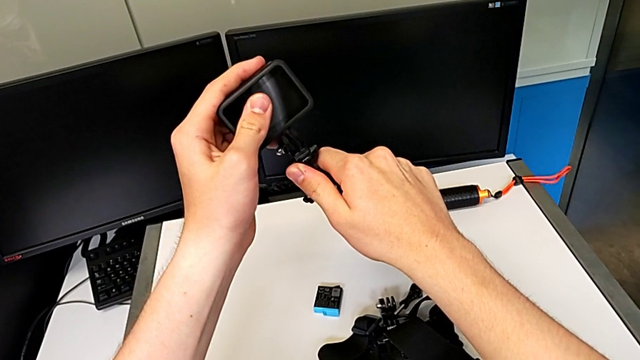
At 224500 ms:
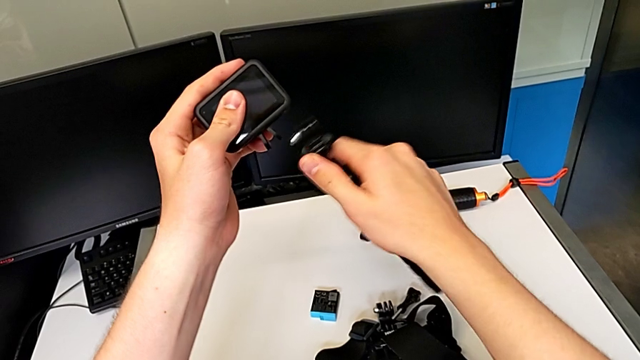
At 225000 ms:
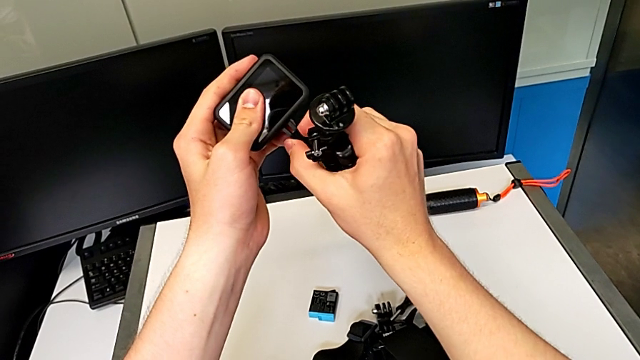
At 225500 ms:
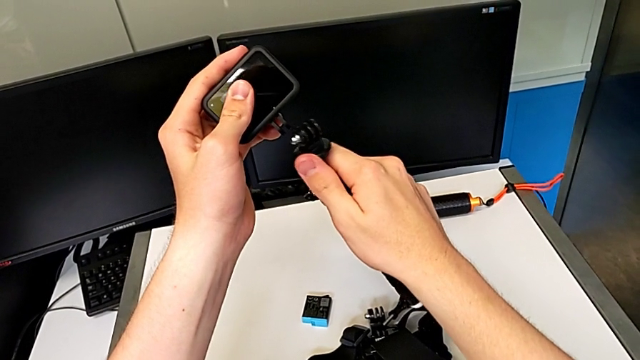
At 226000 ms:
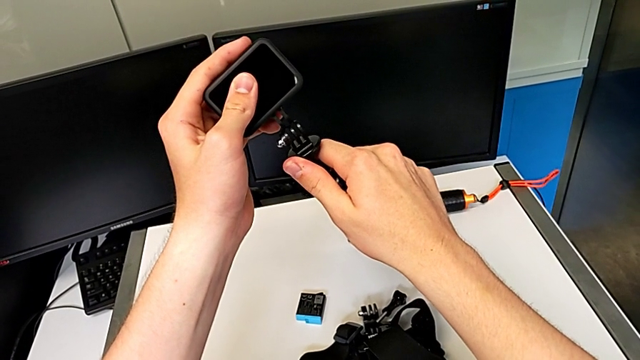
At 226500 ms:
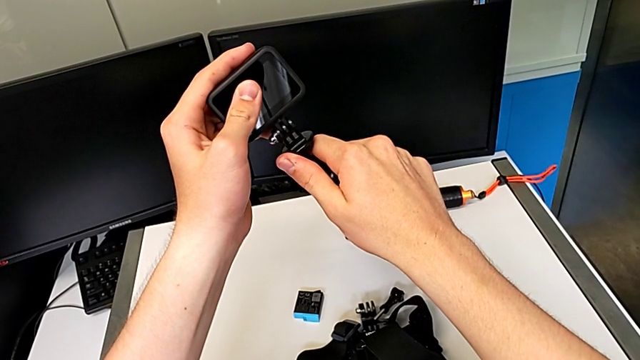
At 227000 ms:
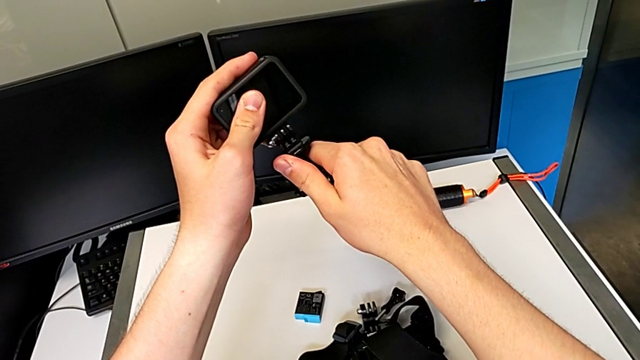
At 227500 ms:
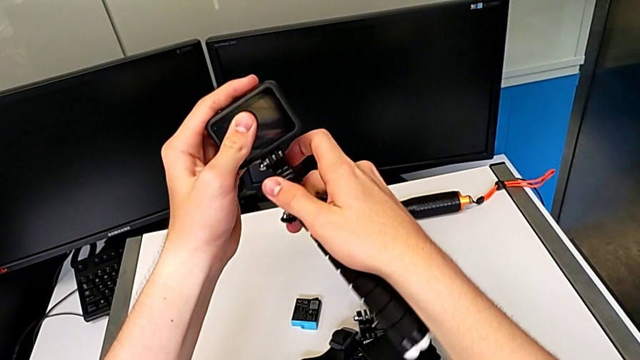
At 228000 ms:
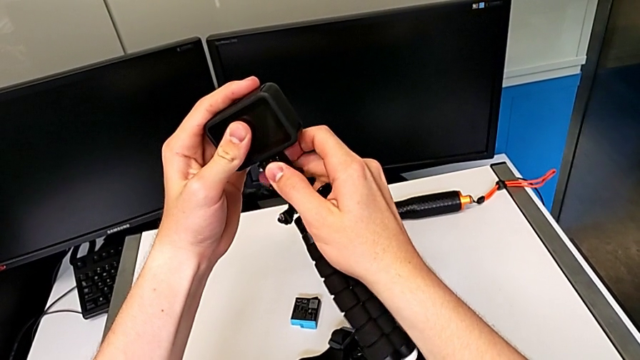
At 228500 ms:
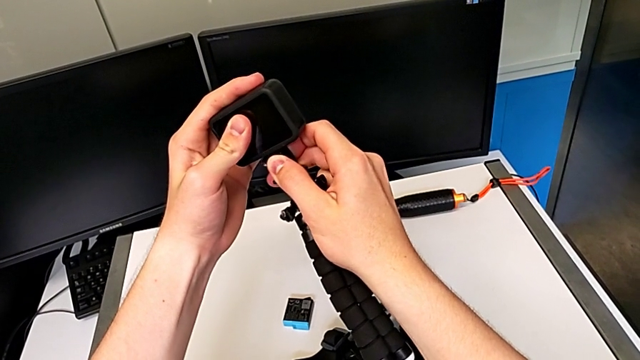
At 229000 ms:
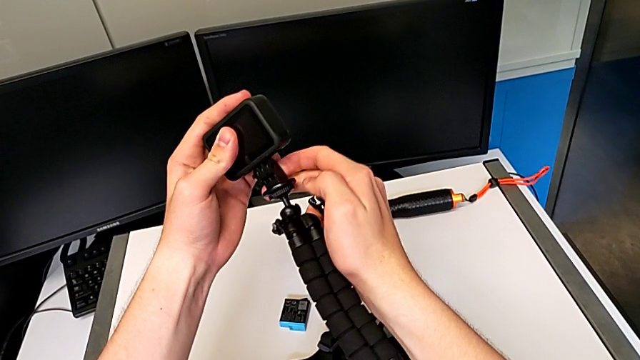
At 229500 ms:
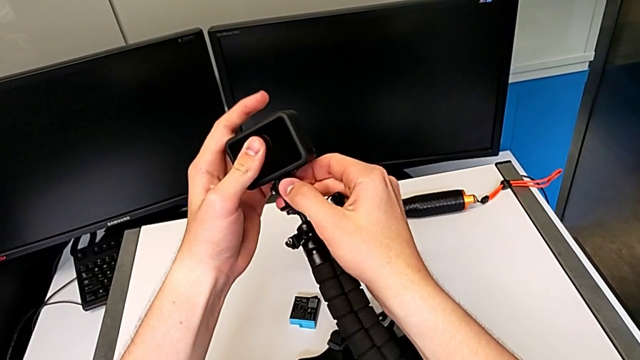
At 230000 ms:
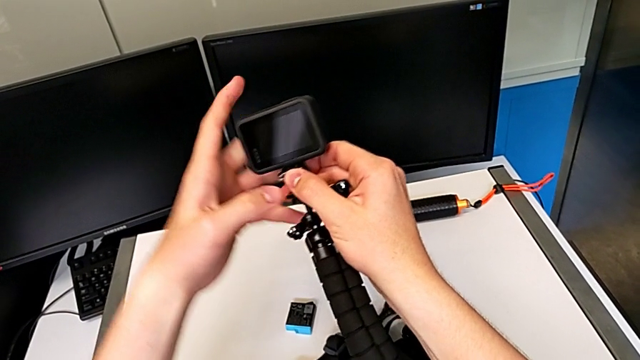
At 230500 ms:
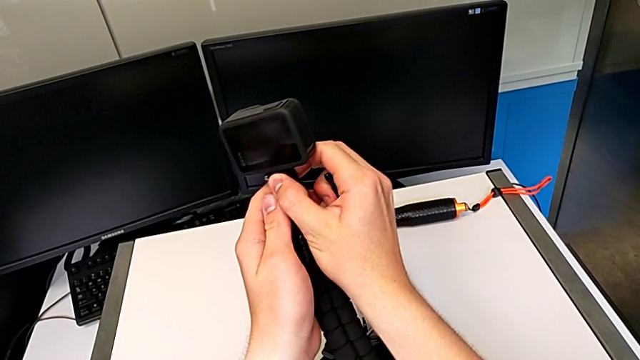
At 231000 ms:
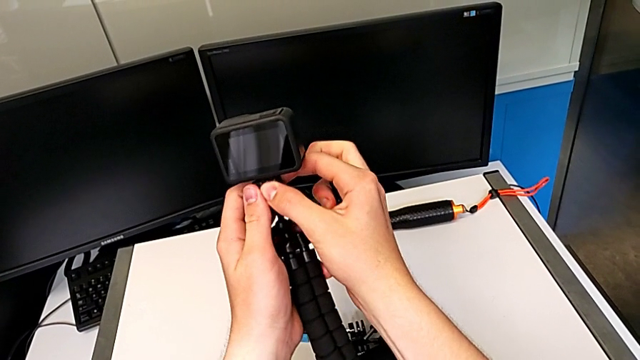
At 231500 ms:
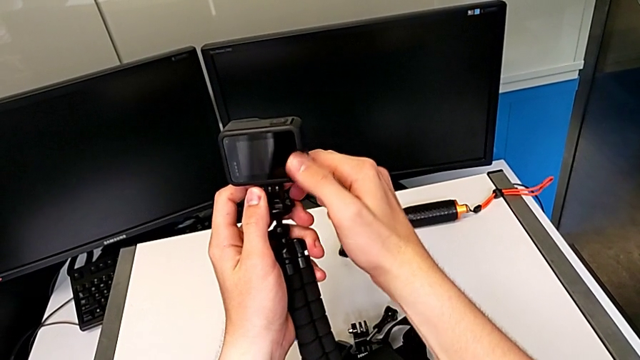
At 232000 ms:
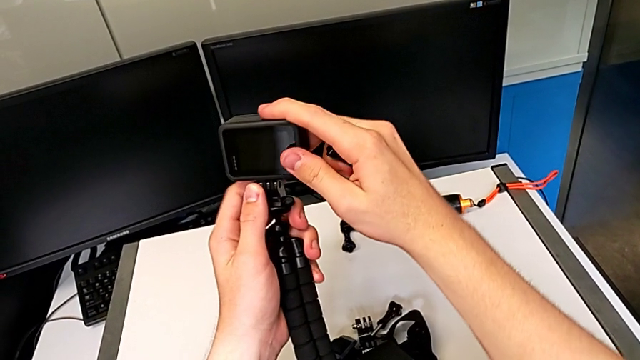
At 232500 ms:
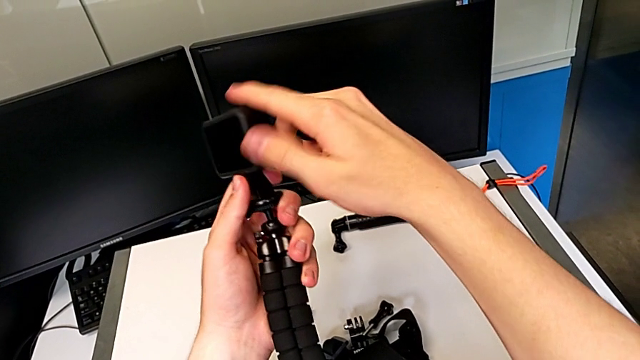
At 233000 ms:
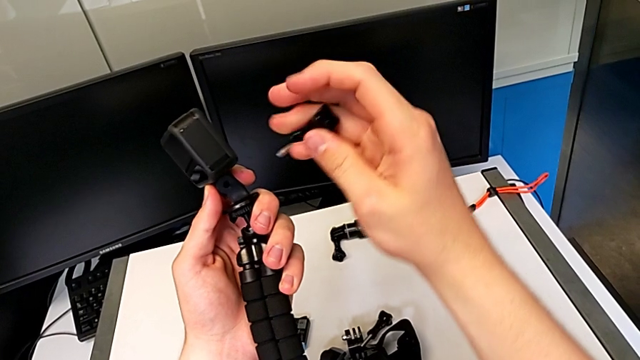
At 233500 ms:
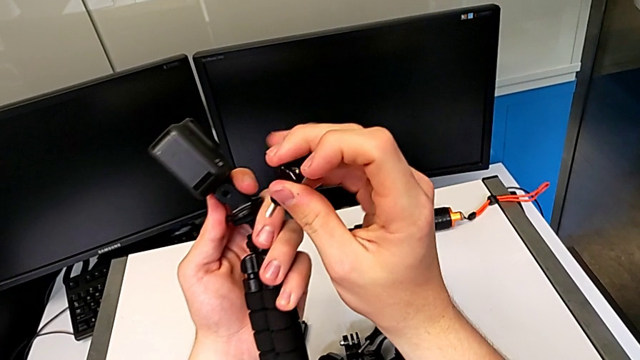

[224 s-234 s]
The camera wearer is changing the strap on the tripod. They assemble the black tripod.

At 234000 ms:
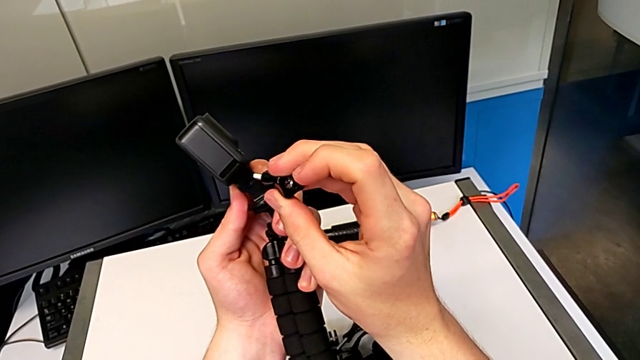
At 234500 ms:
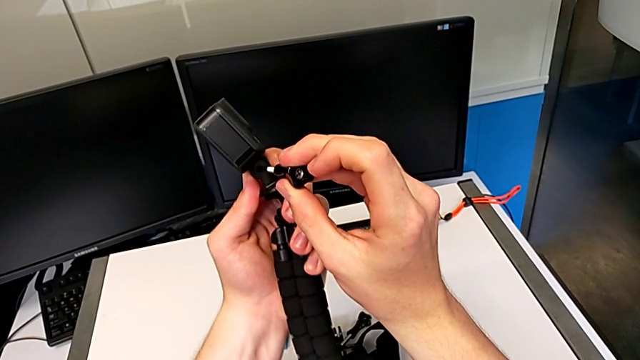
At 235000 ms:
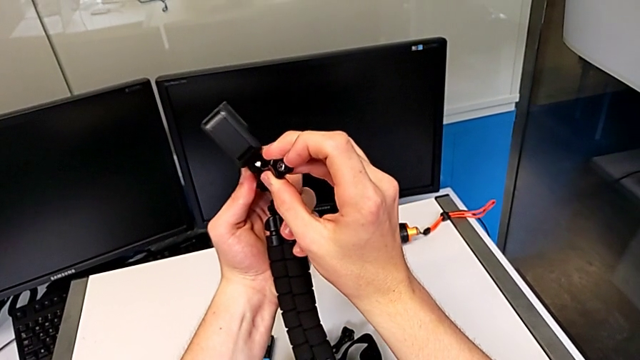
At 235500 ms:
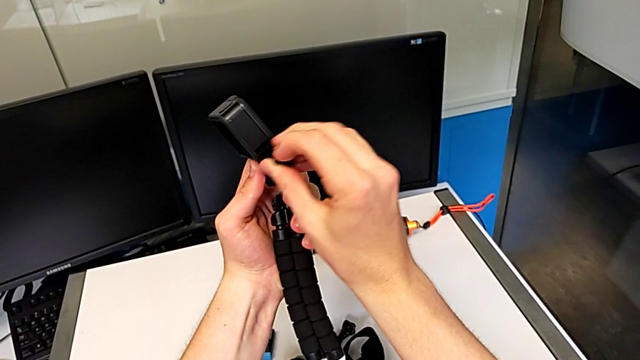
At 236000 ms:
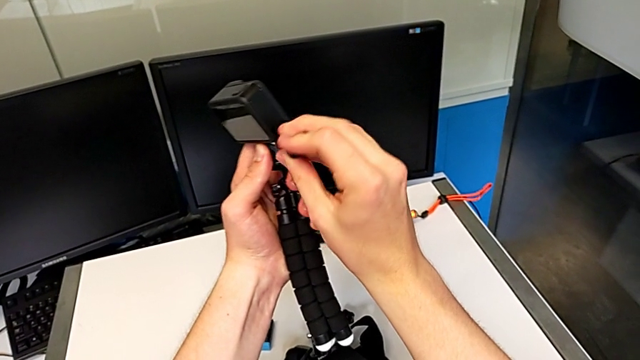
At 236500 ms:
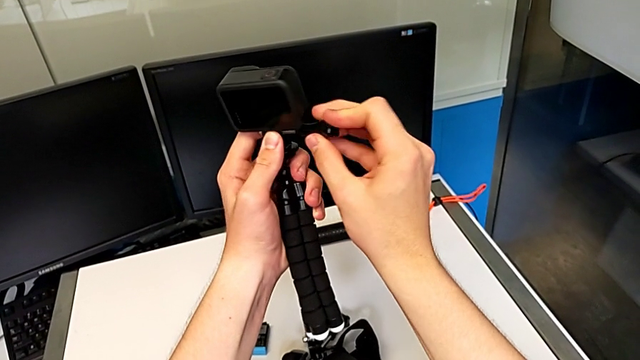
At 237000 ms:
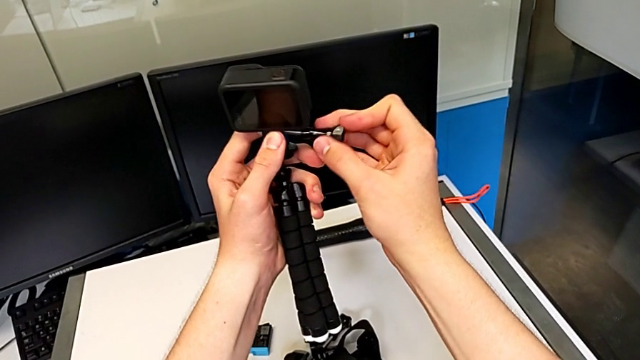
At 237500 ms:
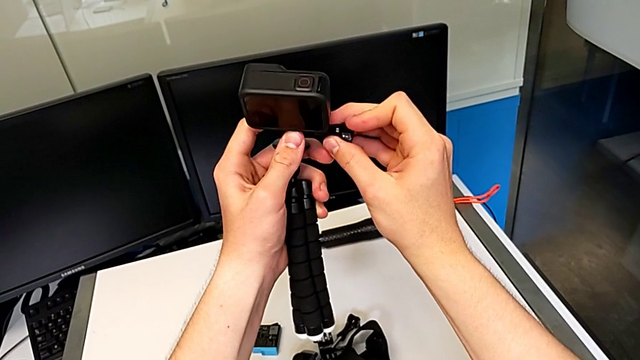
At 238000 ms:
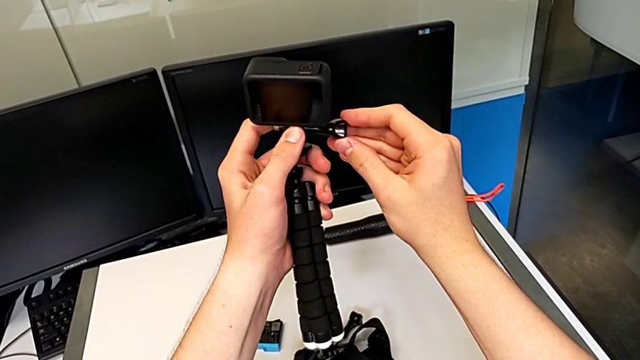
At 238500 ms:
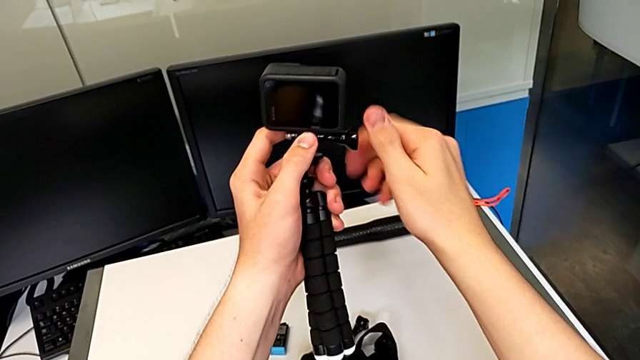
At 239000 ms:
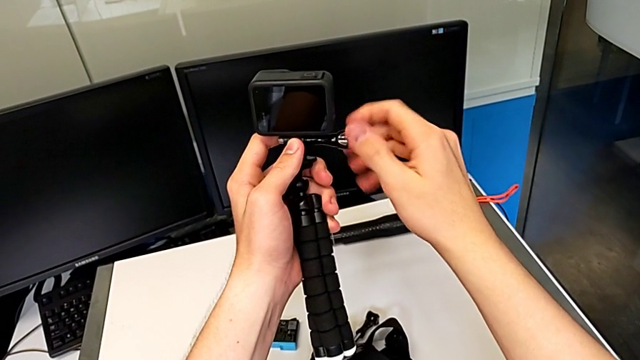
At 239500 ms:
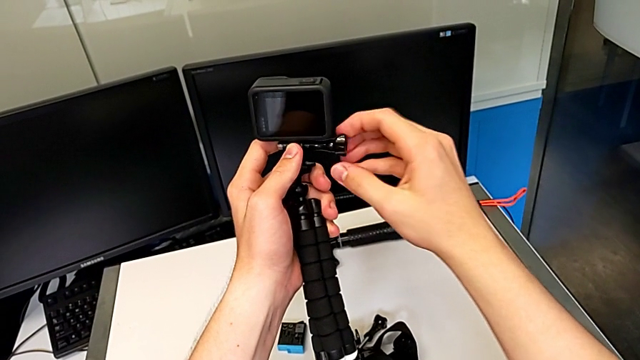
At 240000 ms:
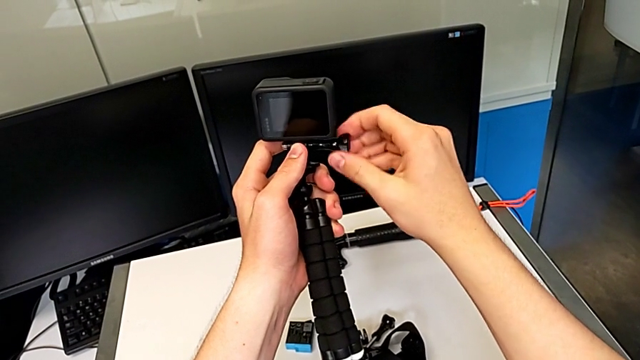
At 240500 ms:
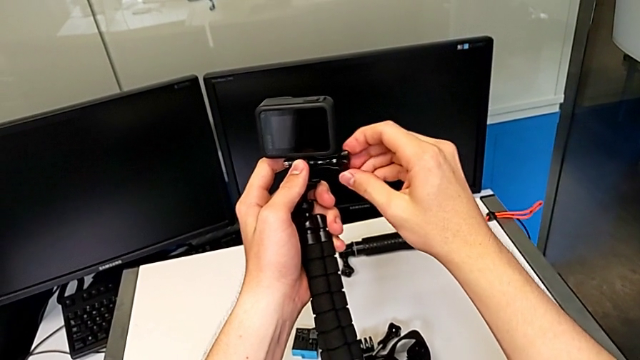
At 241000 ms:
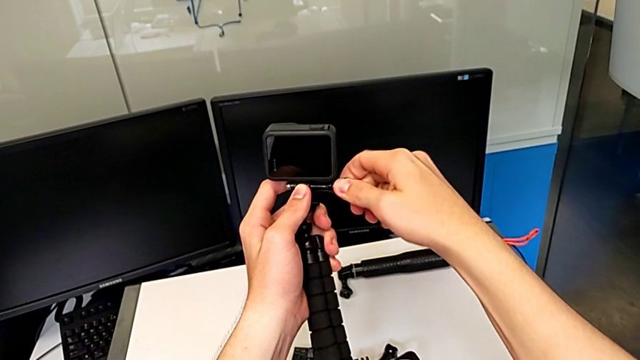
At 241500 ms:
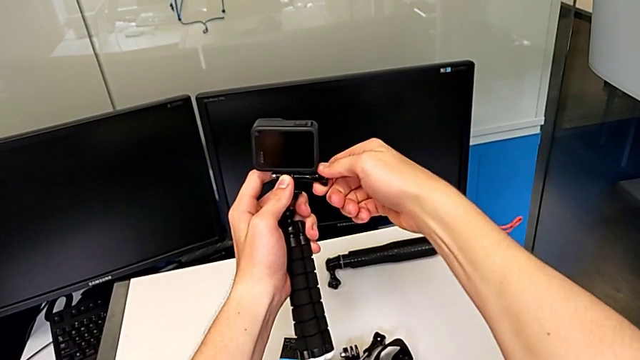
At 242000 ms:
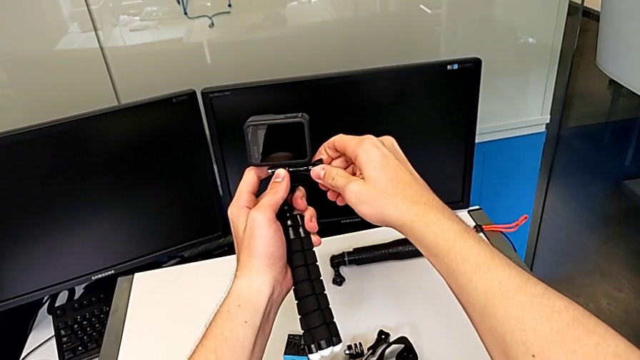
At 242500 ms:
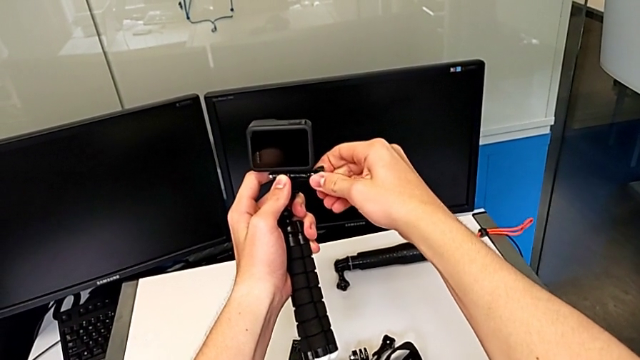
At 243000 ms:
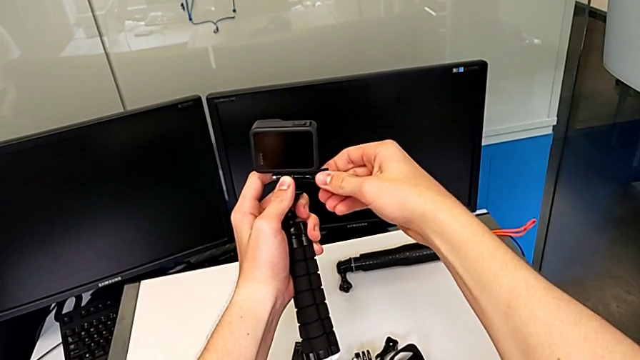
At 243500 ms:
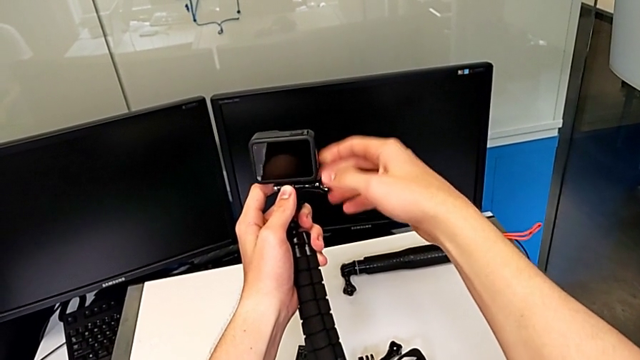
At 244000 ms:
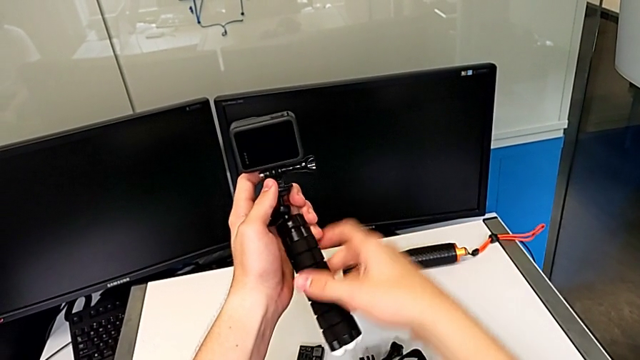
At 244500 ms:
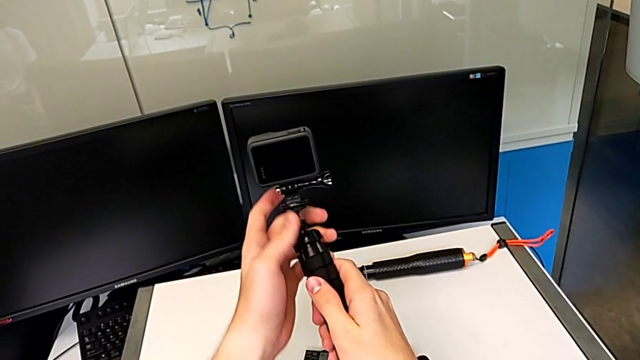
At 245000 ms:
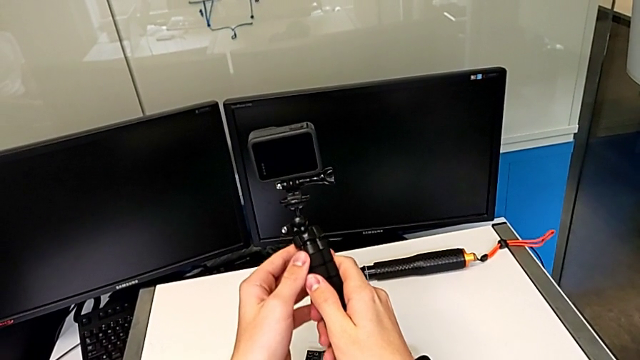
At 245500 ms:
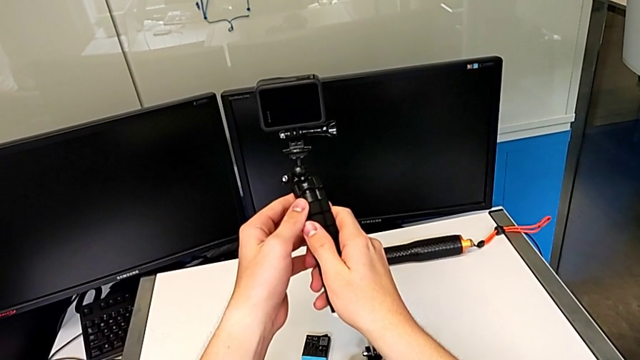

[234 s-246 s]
The camera wearer is changing the strap on the tripod. They screw the black tripod and screw the black screw.
